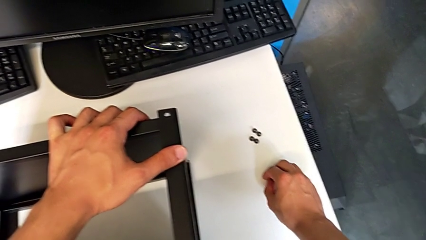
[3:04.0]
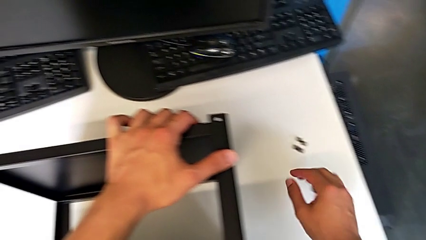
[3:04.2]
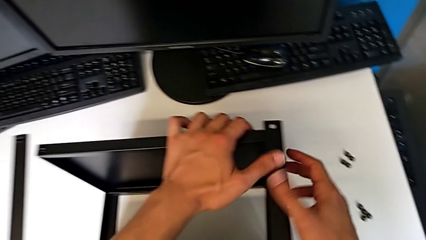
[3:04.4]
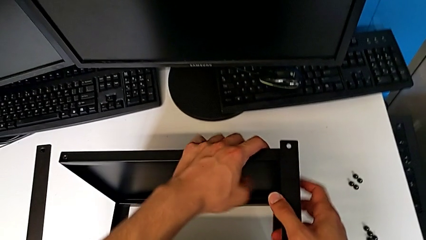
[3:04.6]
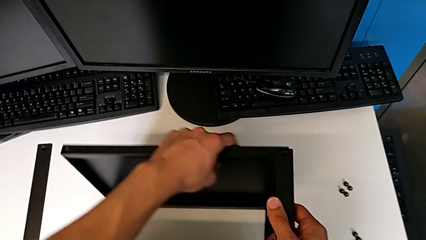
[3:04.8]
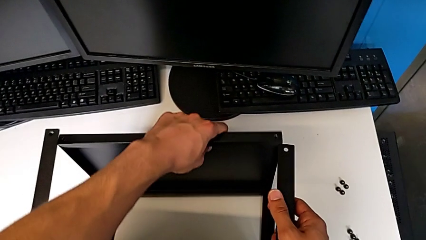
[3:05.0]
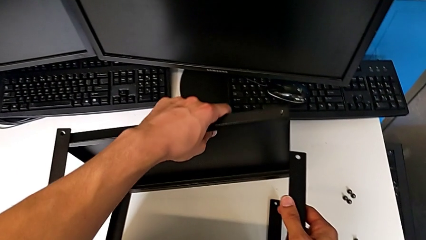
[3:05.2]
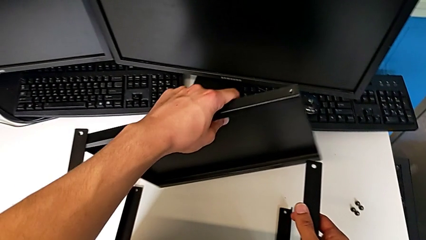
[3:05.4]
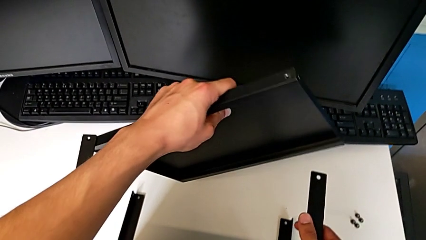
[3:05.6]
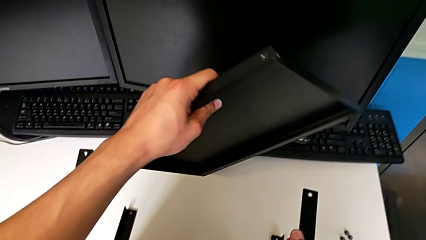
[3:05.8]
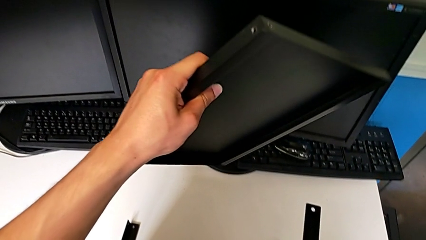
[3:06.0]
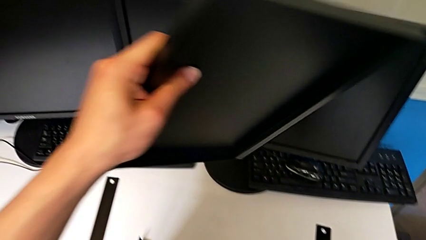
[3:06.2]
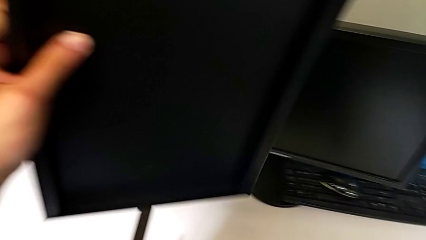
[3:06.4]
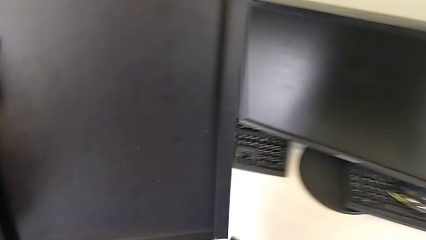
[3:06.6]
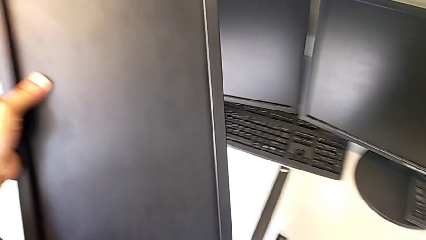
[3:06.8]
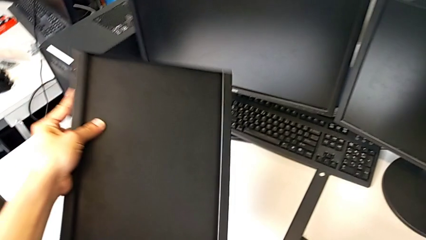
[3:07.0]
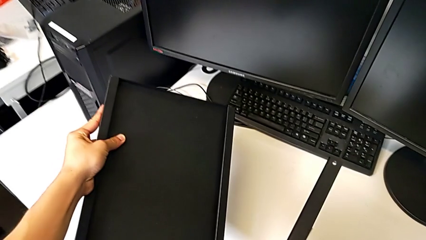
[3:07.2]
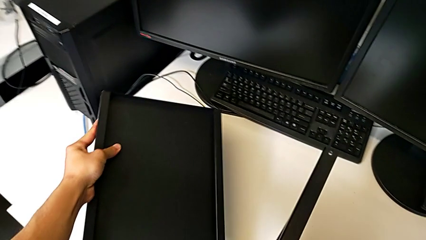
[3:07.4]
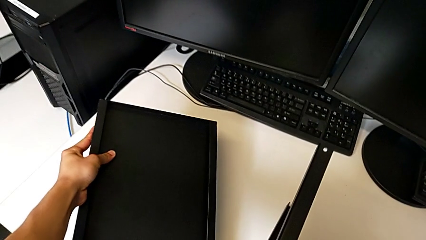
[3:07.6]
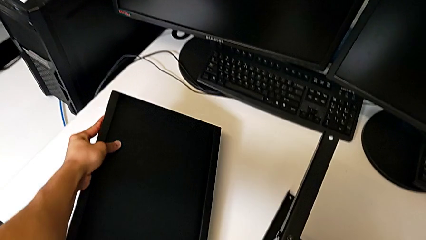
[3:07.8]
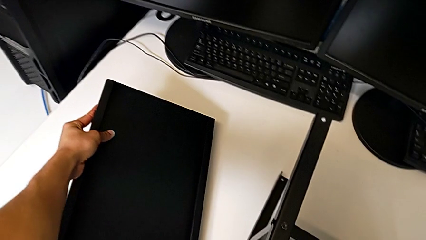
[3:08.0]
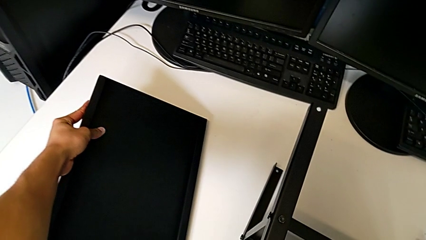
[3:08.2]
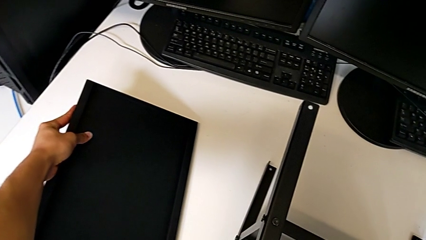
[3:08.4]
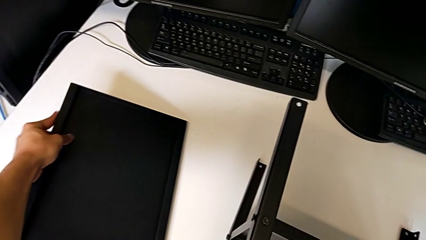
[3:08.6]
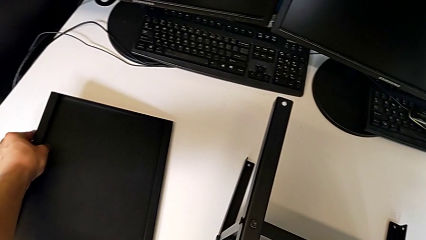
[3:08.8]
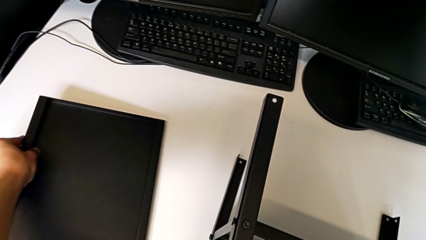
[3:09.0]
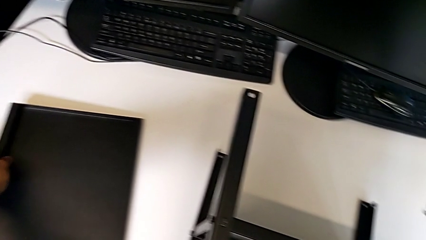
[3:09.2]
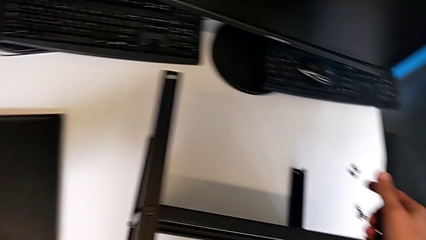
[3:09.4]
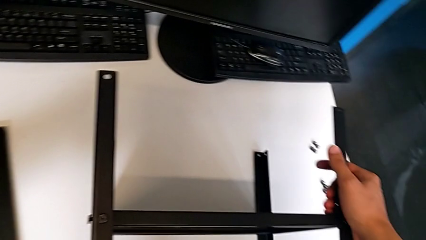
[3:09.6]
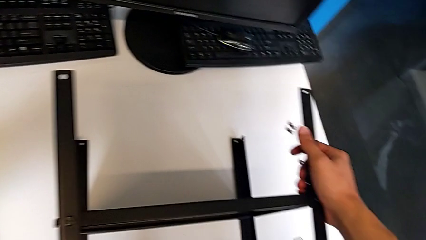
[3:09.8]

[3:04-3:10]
The camera wearer is disassembling the table top. They approach the nightstand, disassemble the top tray and place it.

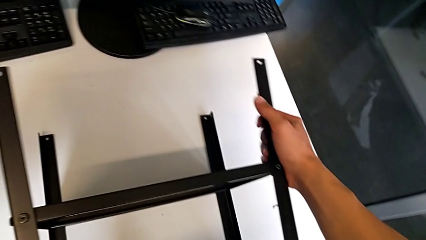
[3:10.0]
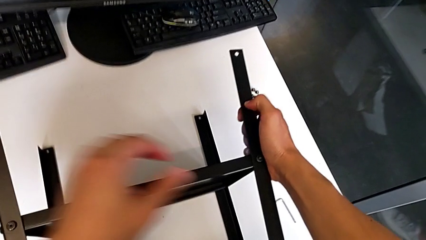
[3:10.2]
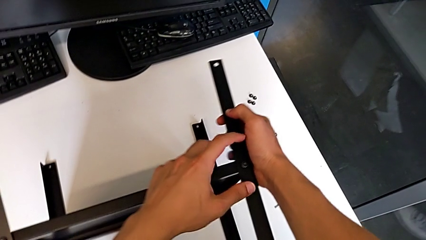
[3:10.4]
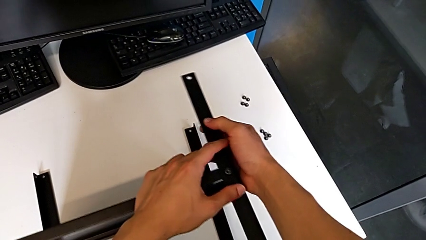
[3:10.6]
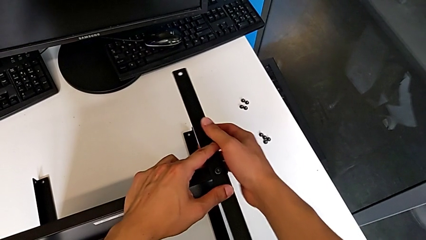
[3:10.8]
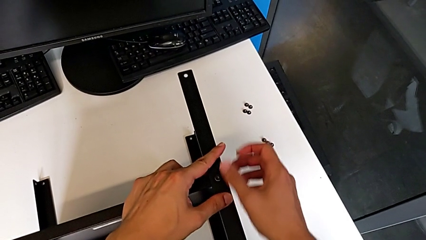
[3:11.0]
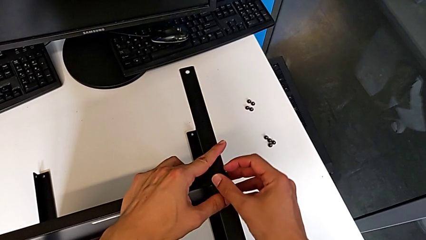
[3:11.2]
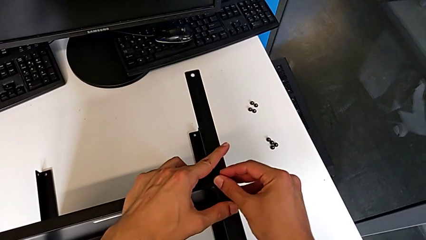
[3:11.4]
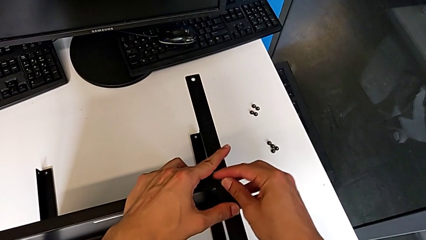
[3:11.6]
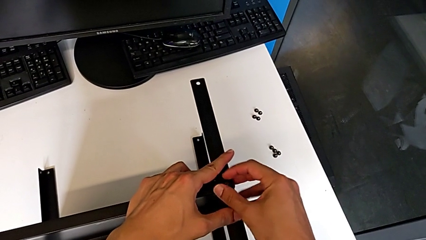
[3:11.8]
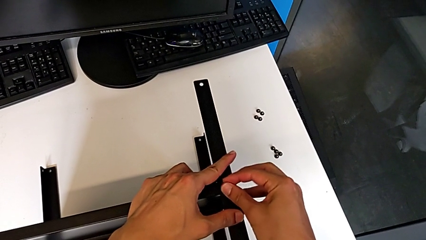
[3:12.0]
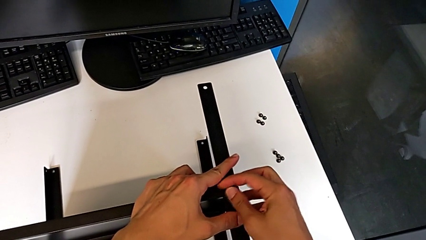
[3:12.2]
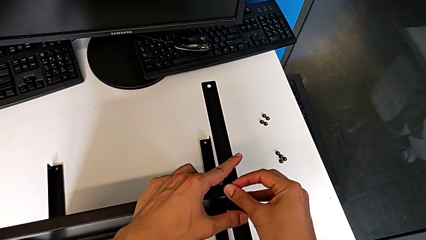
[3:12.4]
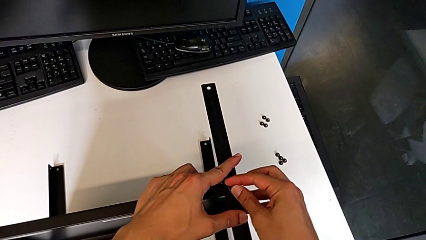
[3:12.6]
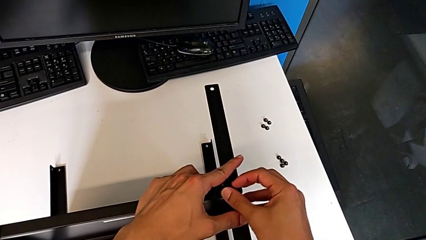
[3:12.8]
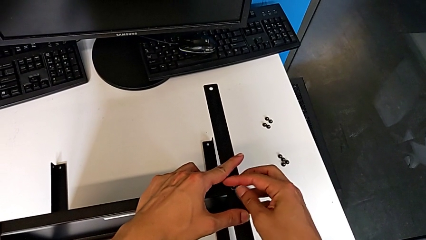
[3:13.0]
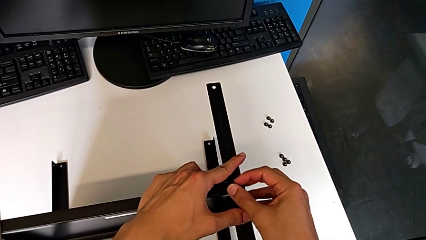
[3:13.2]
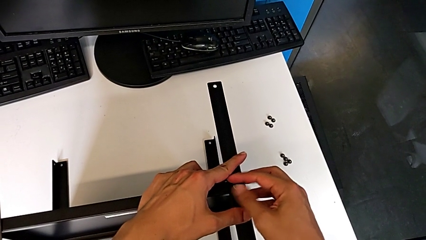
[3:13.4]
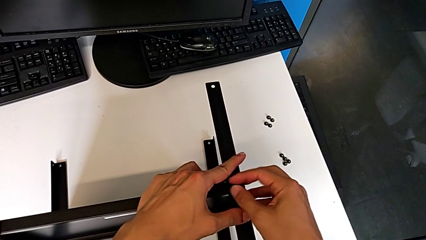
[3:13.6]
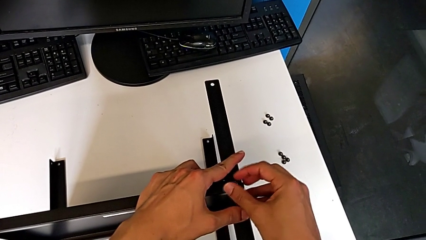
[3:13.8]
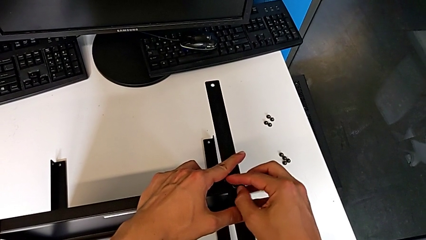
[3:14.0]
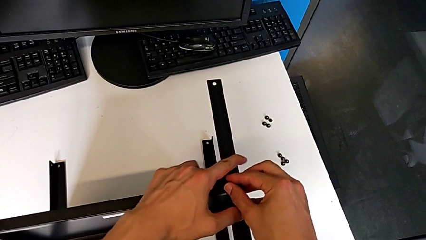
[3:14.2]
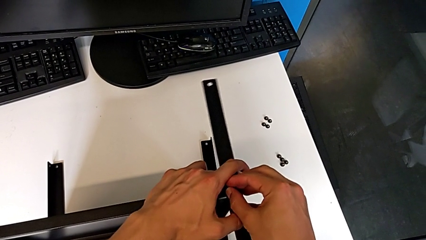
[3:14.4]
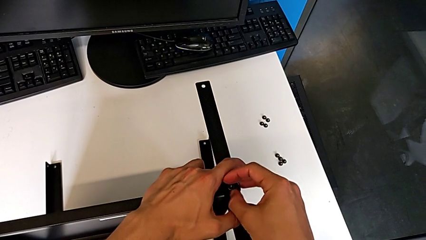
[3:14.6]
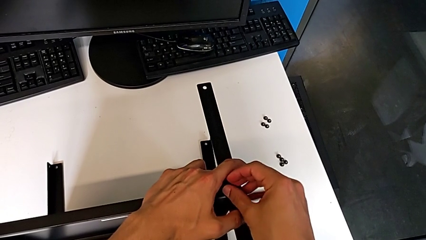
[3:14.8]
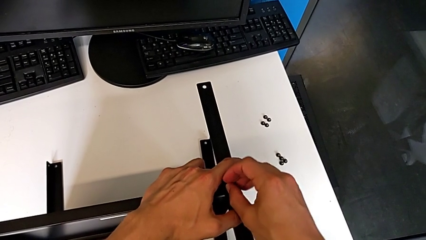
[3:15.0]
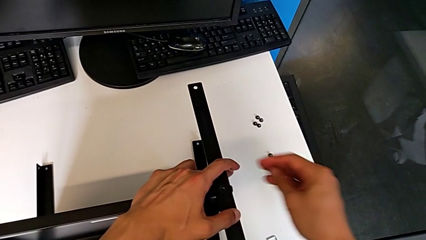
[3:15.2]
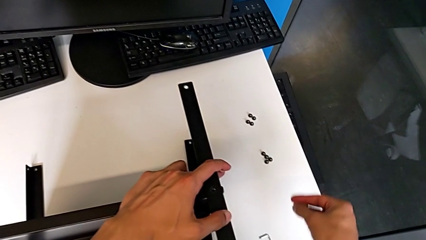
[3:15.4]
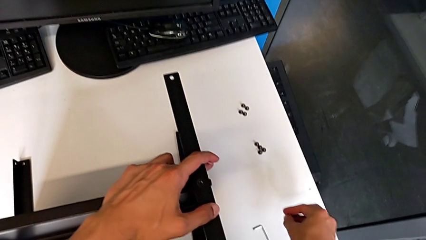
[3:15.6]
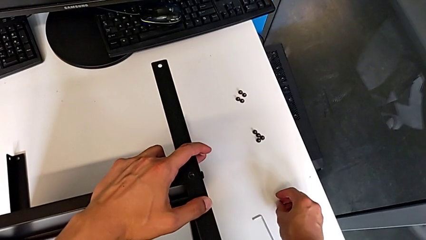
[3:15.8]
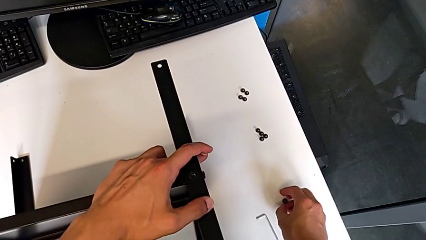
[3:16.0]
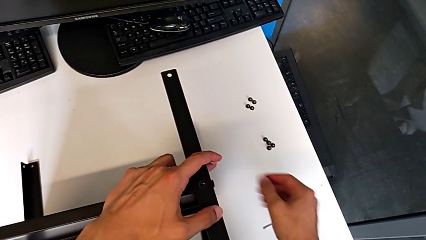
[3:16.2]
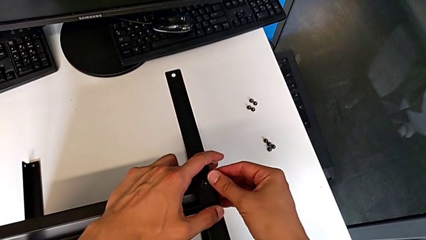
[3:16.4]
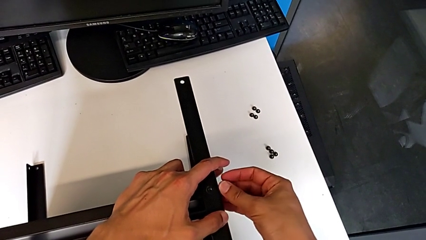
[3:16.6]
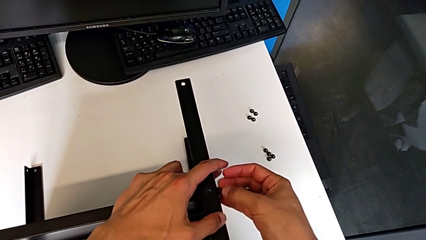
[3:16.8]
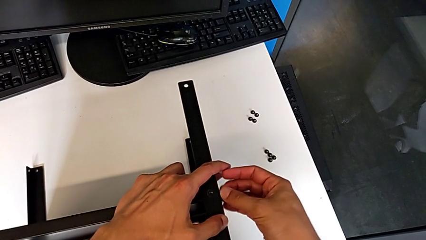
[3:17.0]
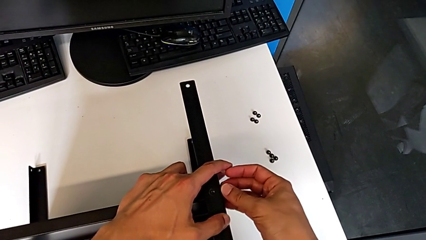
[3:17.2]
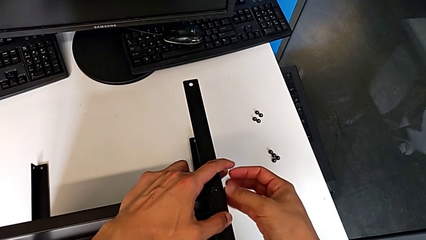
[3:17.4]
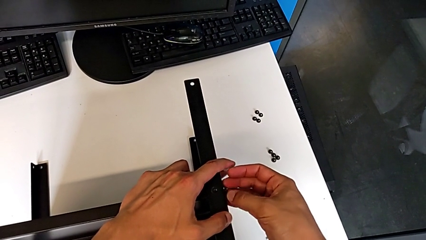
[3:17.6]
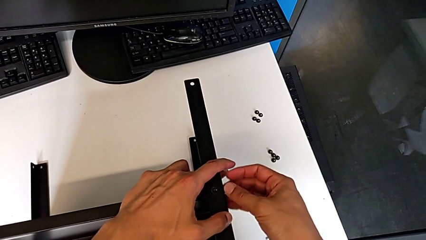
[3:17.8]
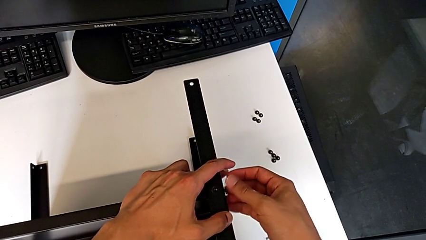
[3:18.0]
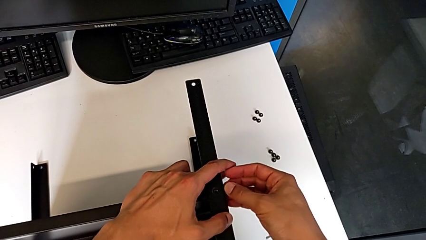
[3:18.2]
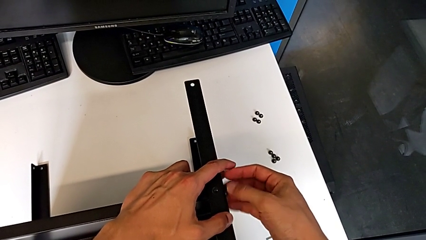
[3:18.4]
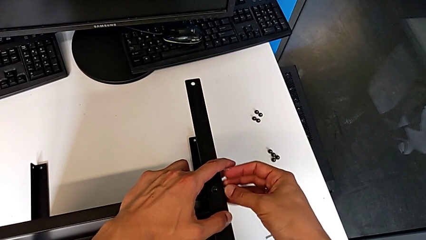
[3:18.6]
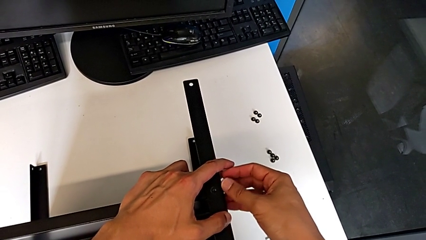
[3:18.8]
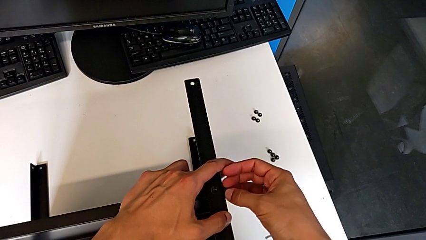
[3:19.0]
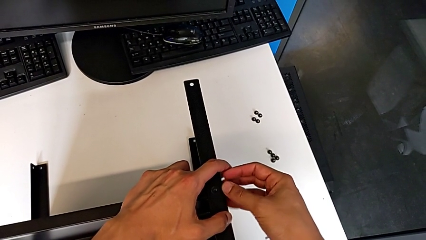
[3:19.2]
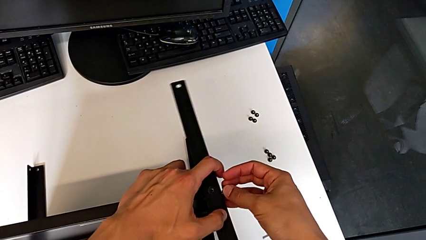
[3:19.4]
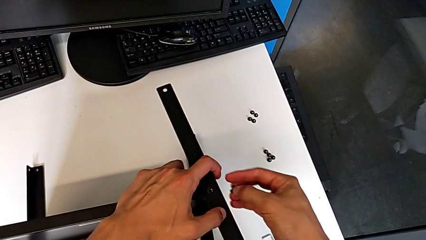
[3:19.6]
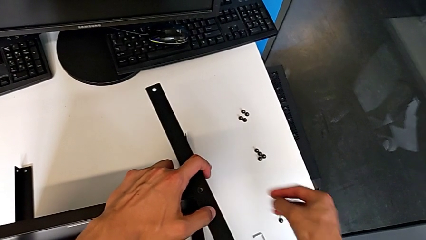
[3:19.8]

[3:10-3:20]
The camera wearer is disassembling the first leg. They approach the first leg, unscrew the hex socket head, disassemble it, place it, unscrew the hex socket head and disassemble it.
